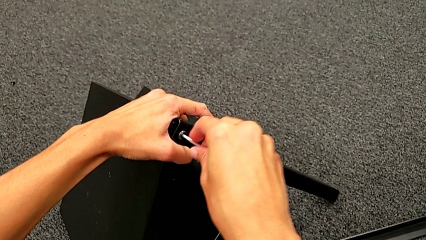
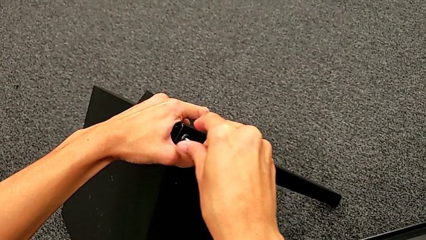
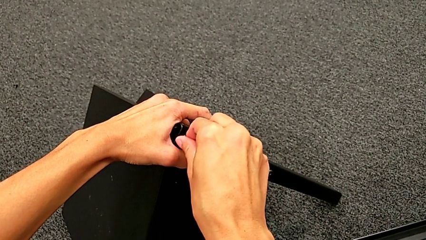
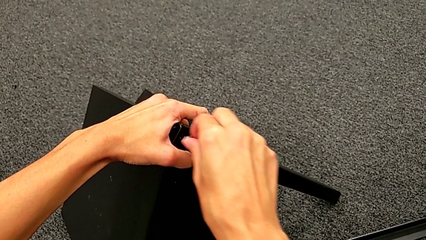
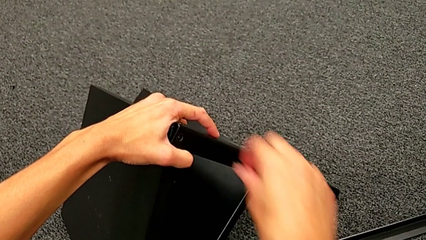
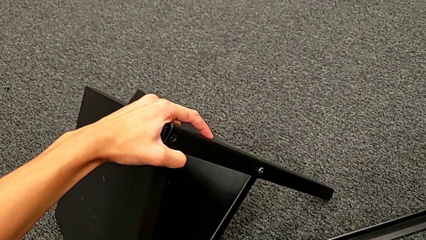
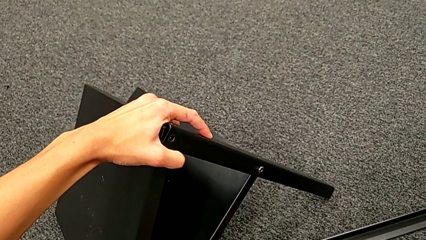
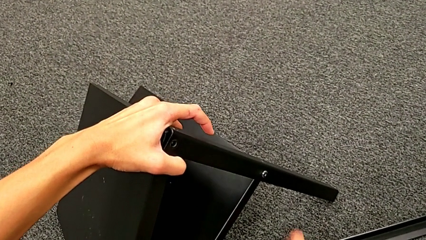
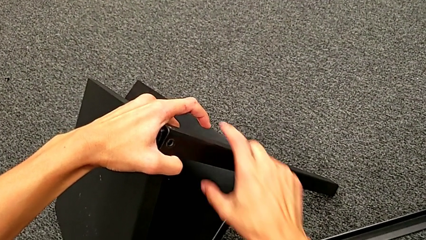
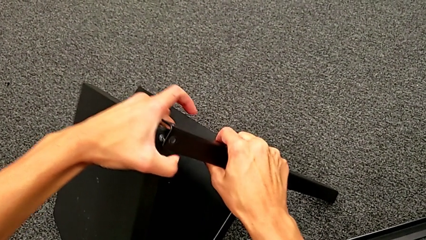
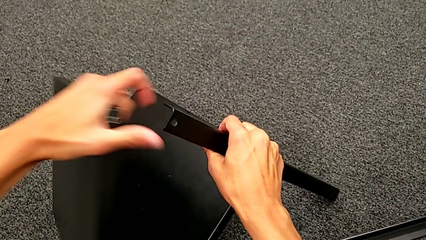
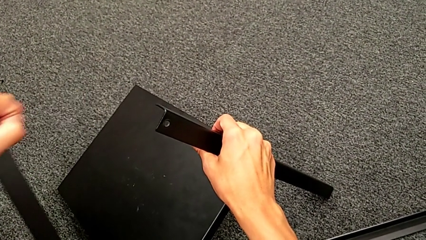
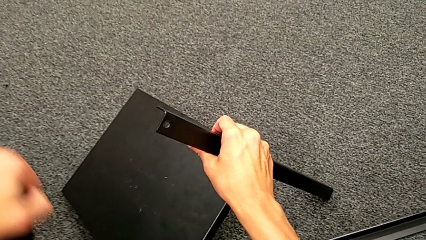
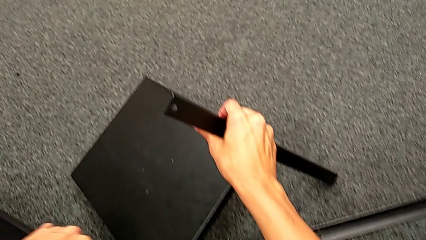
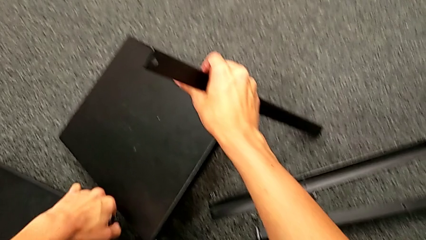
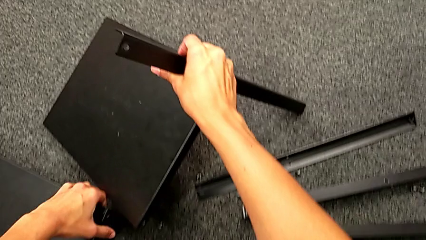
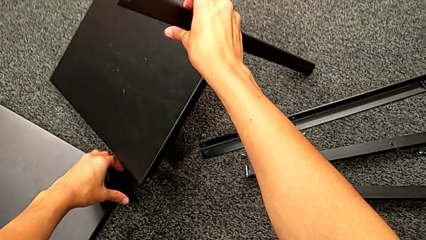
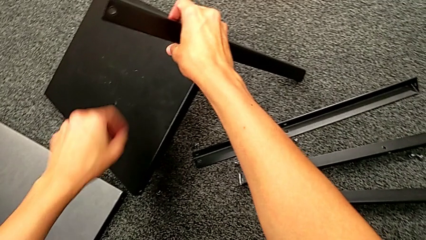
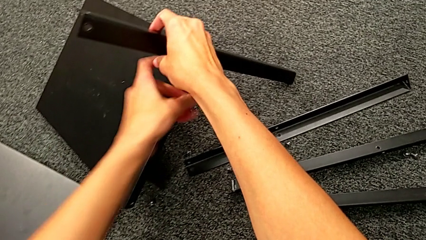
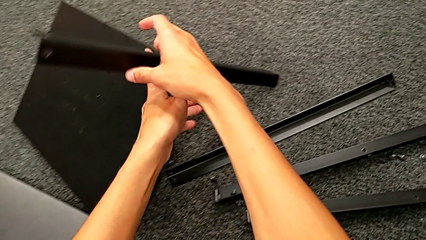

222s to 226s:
The camera wearer is disassembling the top table. They disassemble the hex socket head, withdraw the Allen wrench, place the hex socket head, disassemble the top tray and place it.

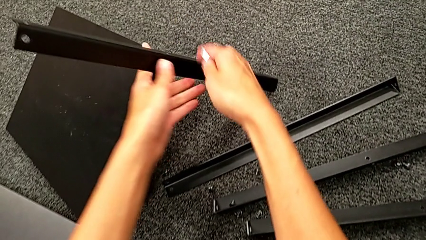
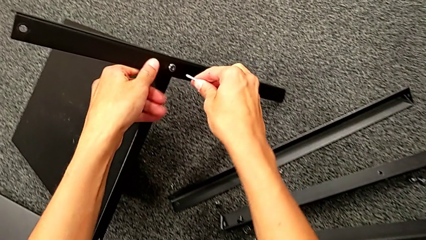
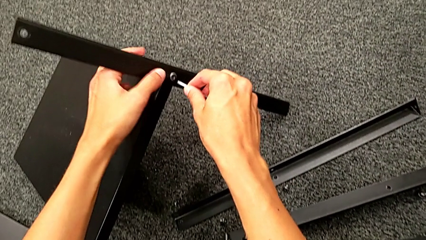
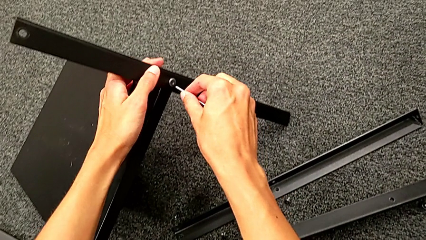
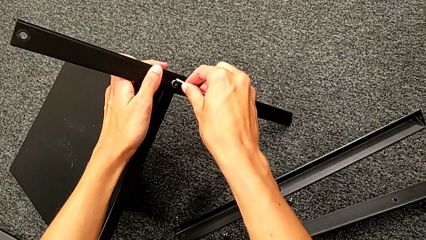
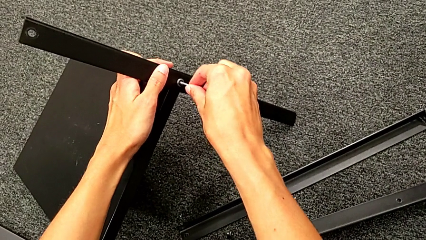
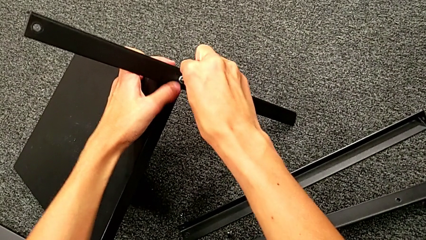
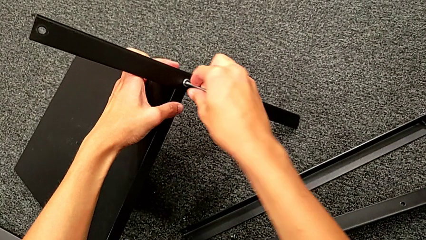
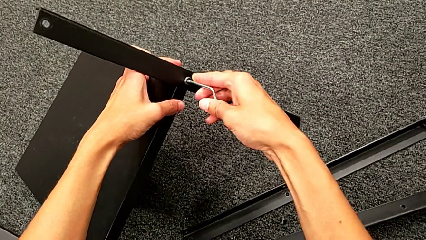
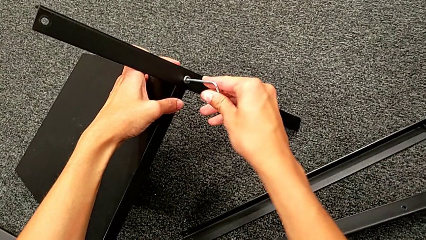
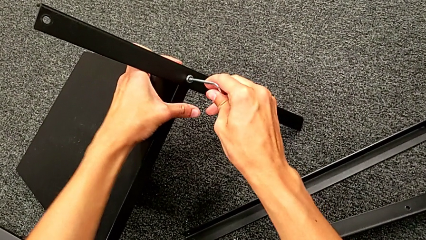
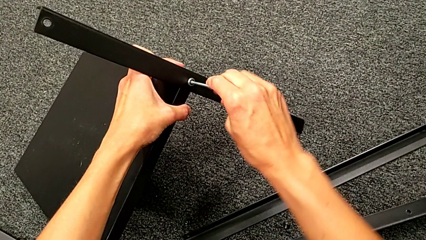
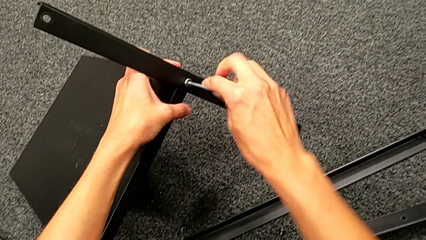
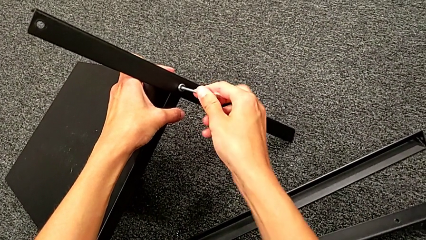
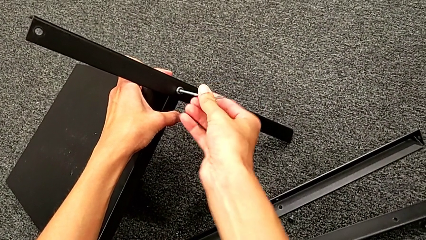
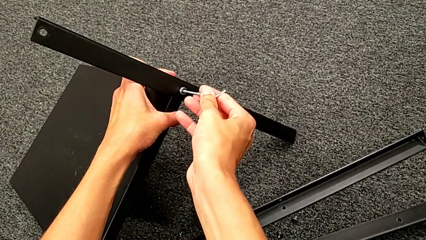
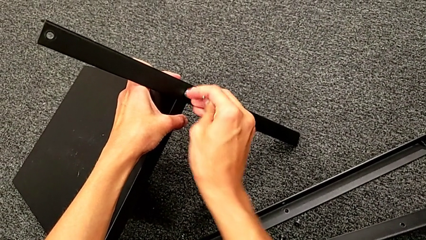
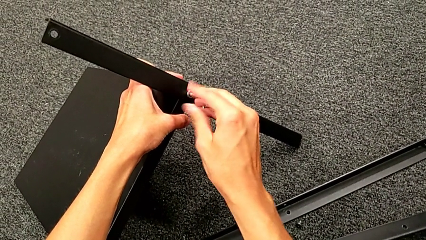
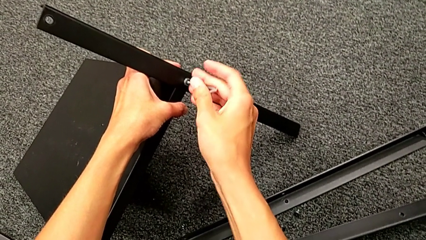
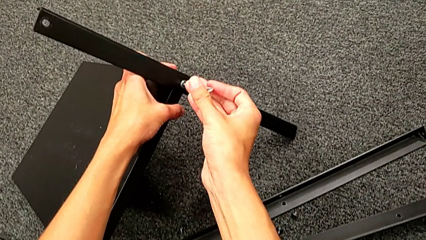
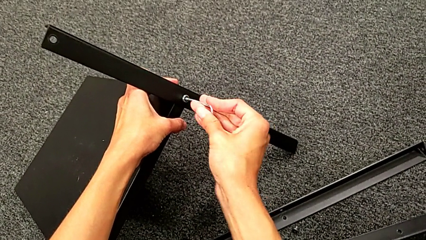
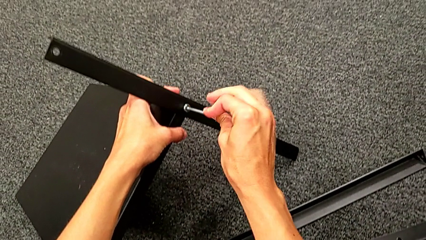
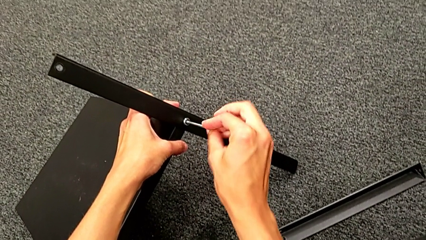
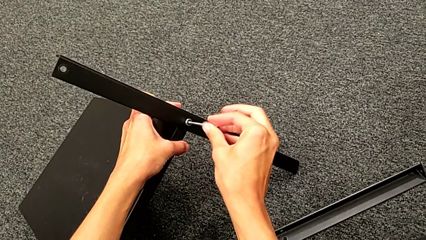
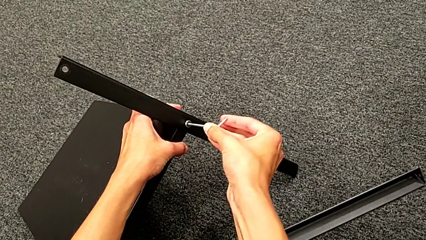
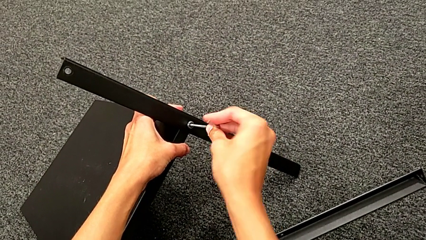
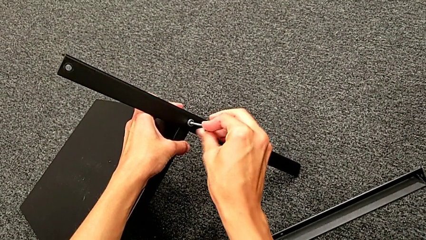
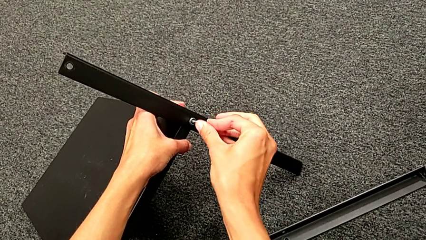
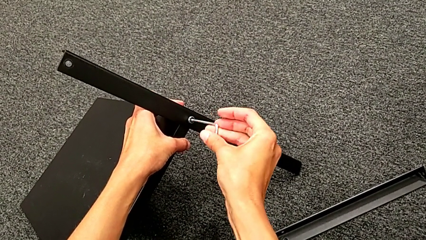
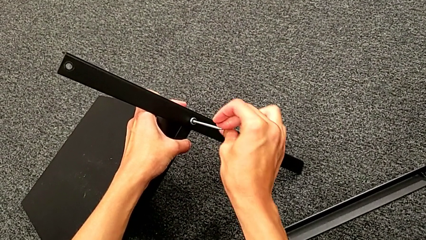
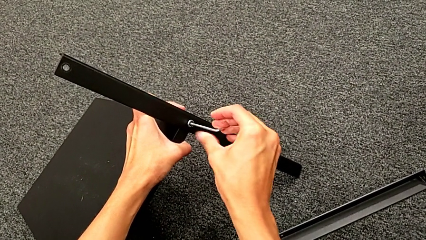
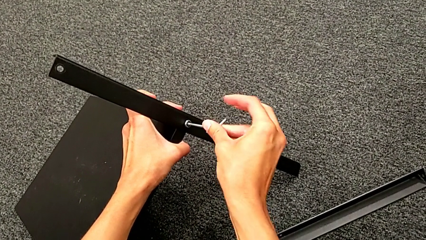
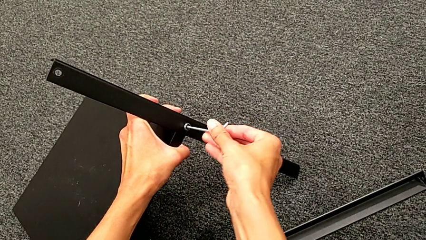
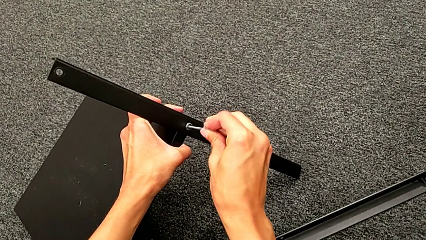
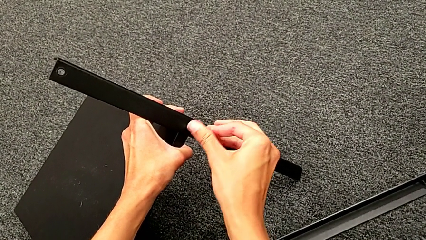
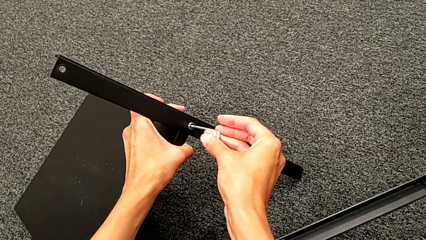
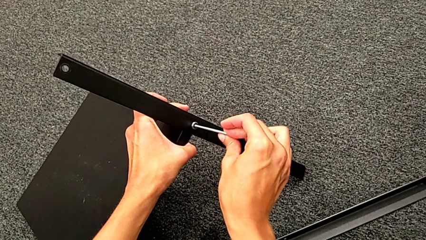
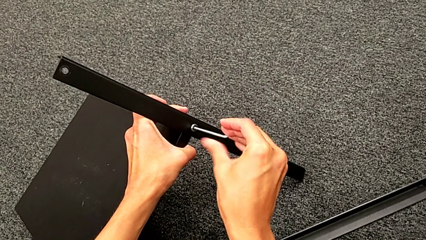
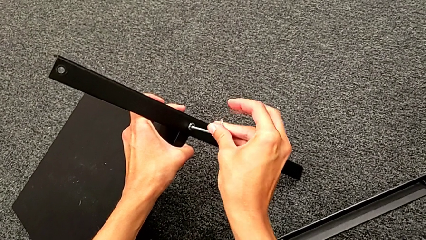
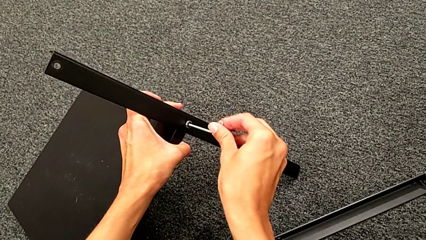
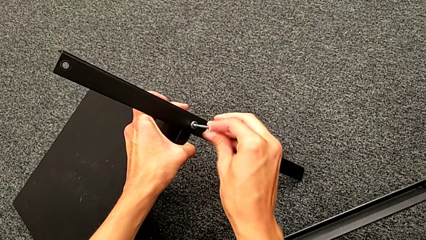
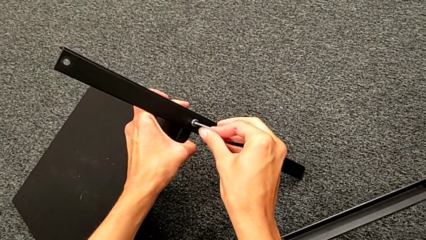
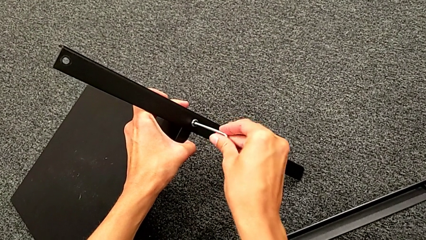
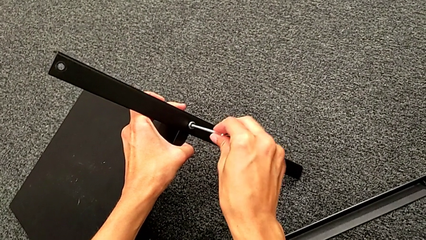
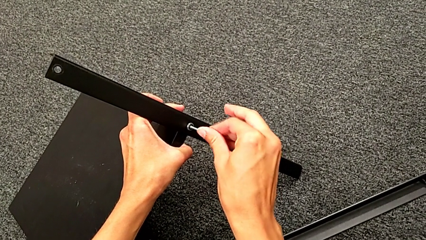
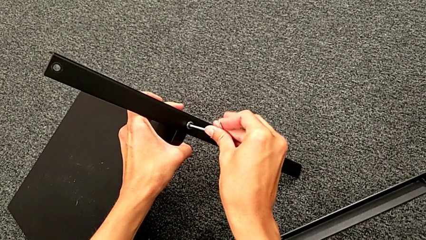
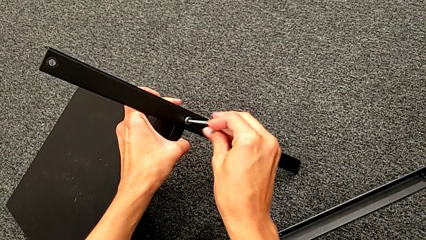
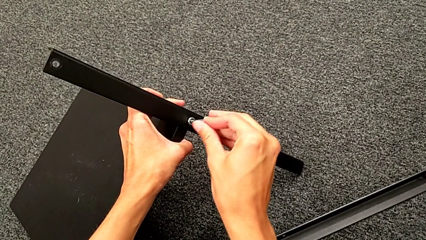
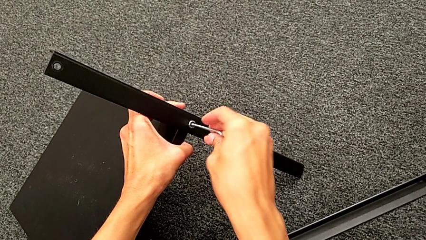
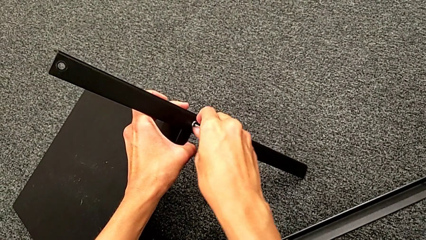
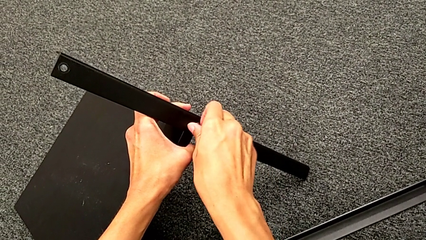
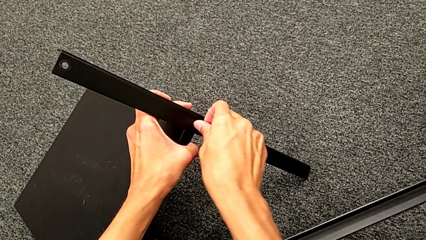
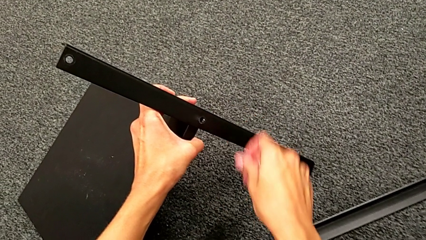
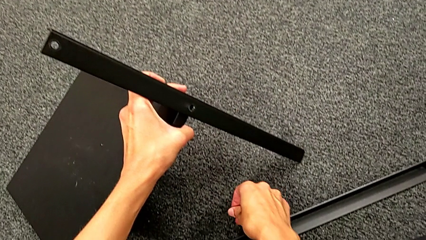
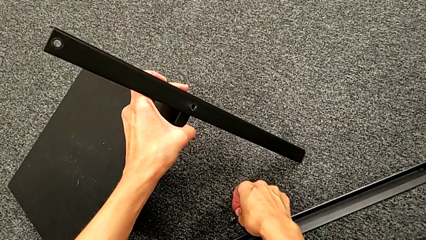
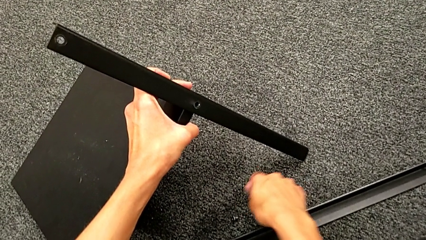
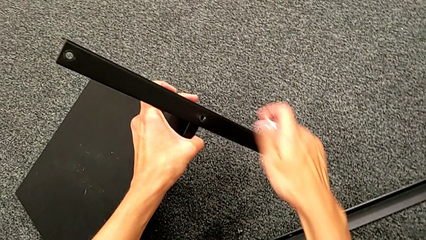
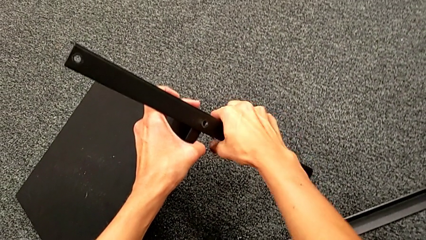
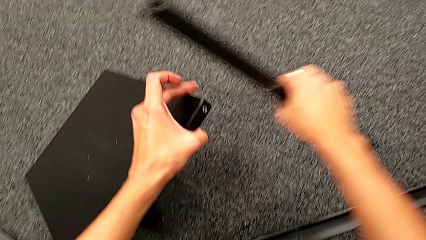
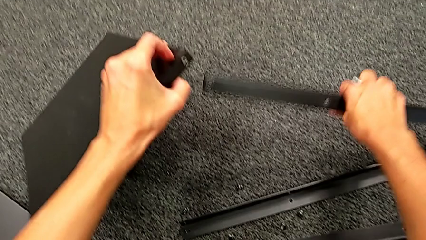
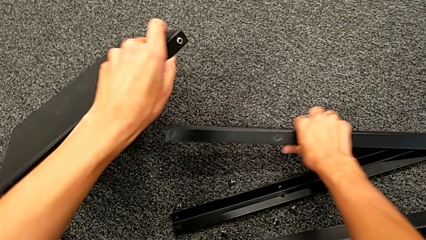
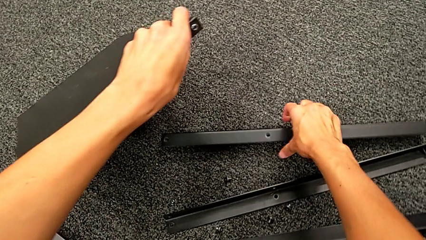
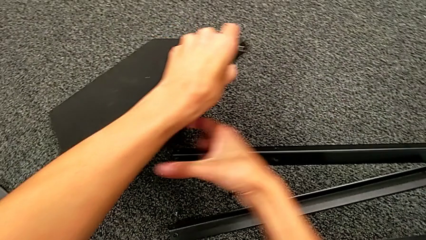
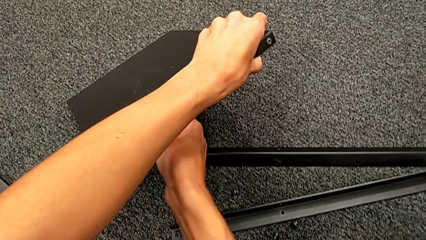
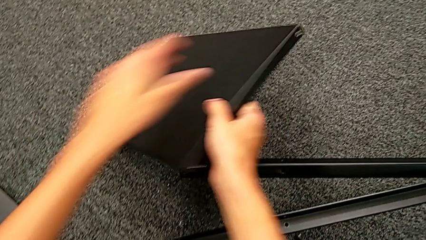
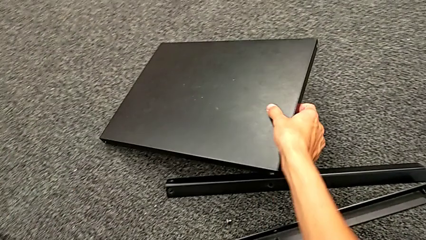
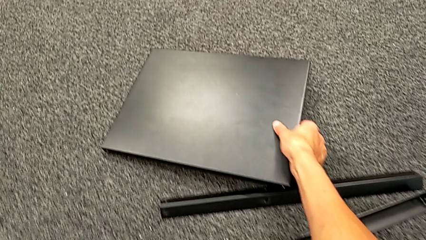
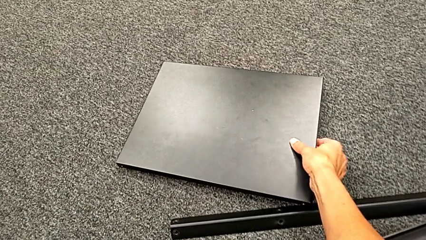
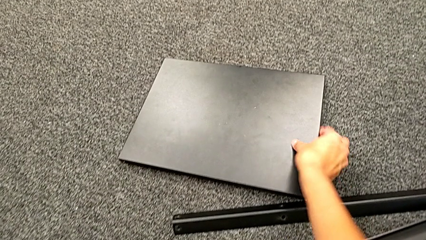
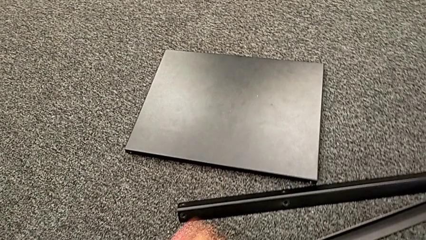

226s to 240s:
The camera wearer is unscrewing the fourth leg of the shelf. They grab the nightstand, insert the Allen wrench, unscrew the hex socket head, withdraw the Allen wrench, disassemble the hex socket head, place it, approach the fourth leg, disassemble it, place it and place the bottom tray.
